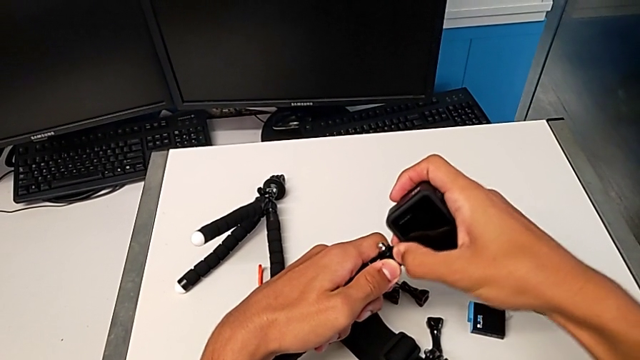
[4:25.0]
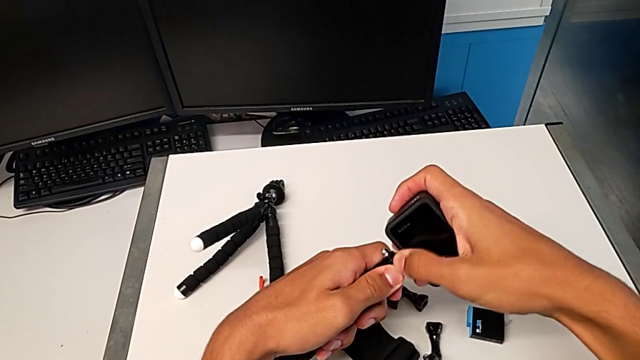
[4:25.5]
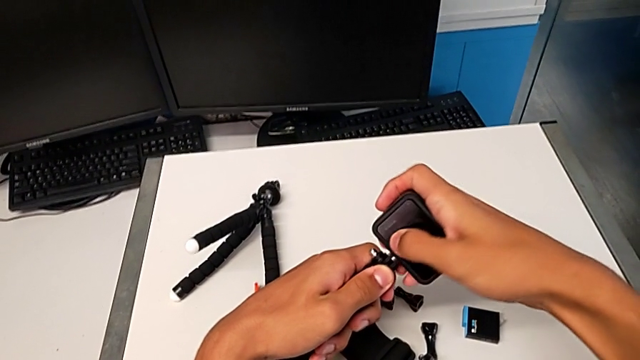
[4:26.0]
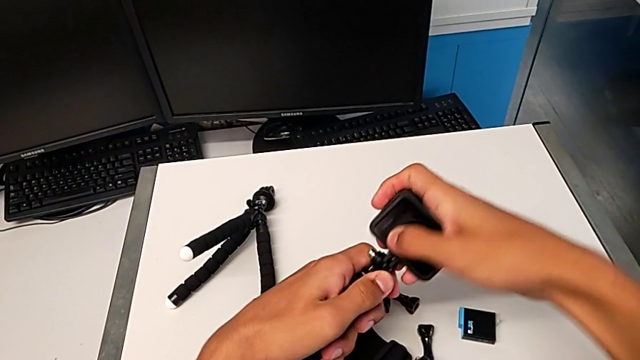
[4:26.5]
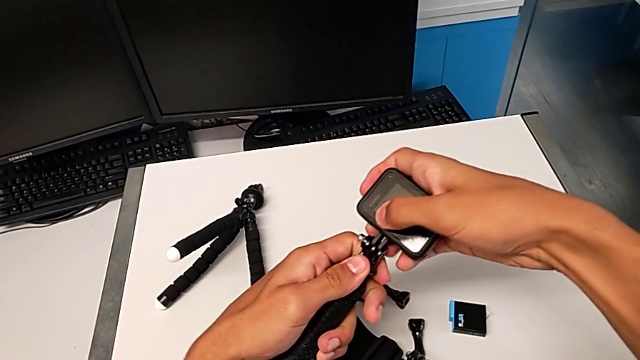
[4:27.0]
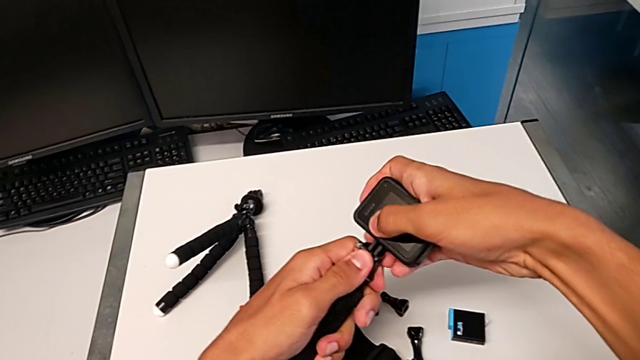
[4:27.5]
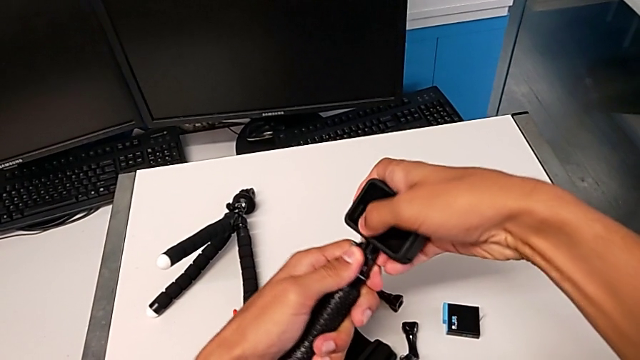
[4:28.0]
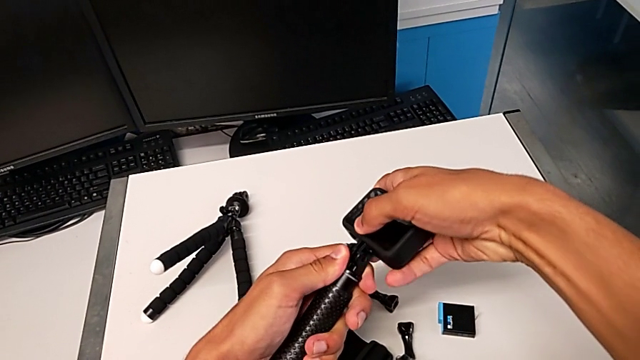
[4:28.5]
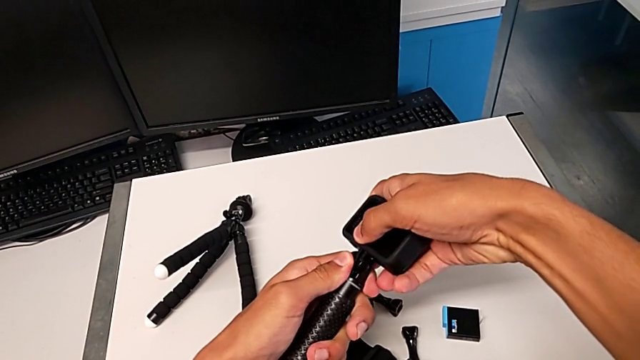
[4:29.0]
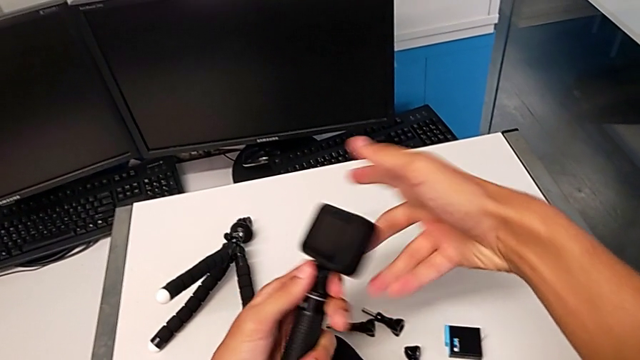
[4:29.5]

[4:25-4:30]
The camera wearer is changing their grip from the tripod to the handheld. They assemble the black GoPro.

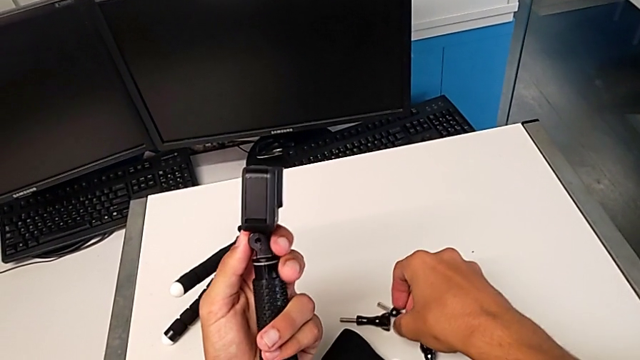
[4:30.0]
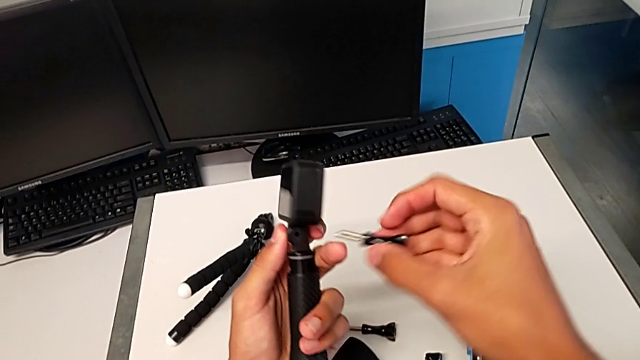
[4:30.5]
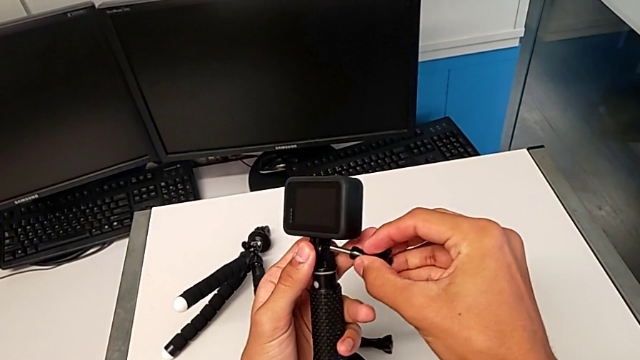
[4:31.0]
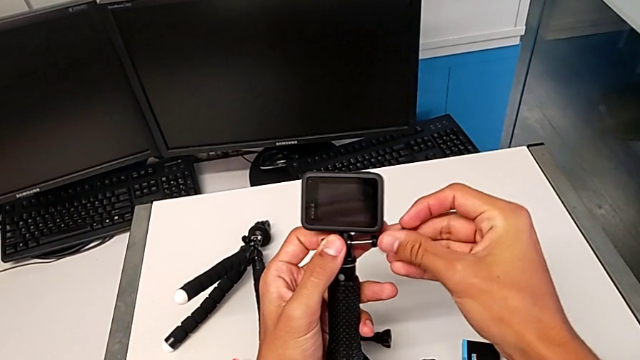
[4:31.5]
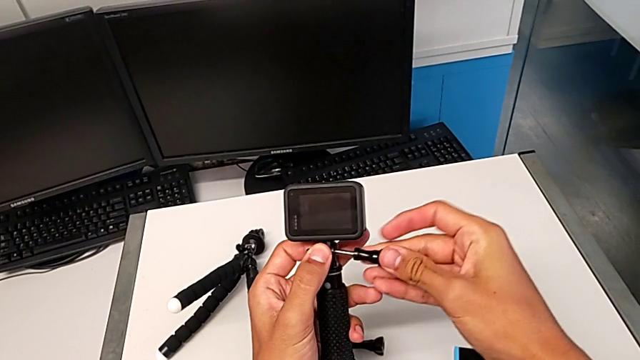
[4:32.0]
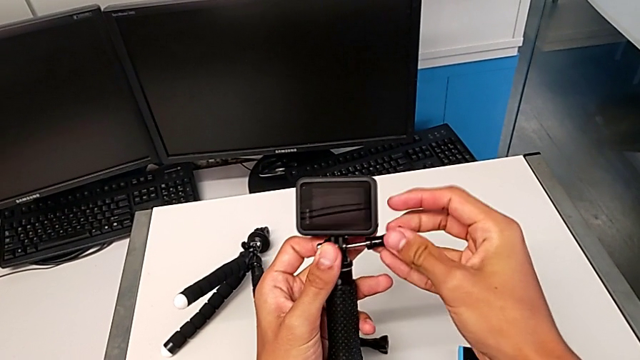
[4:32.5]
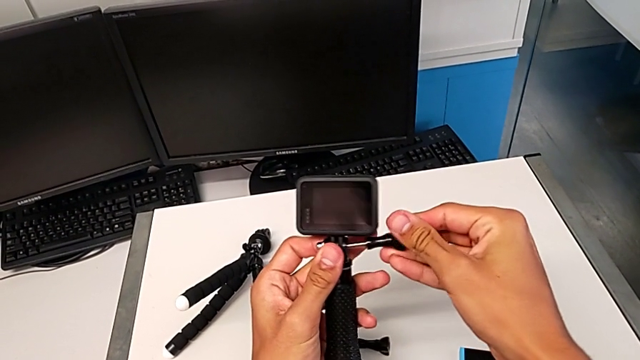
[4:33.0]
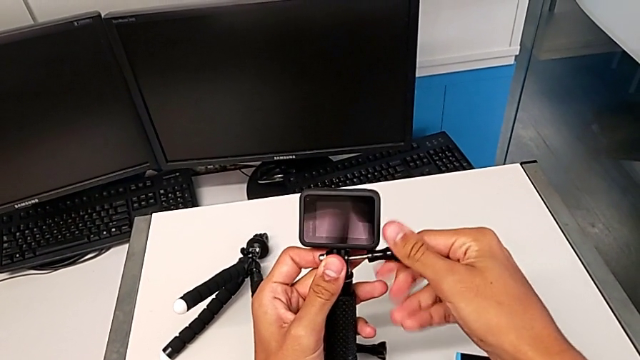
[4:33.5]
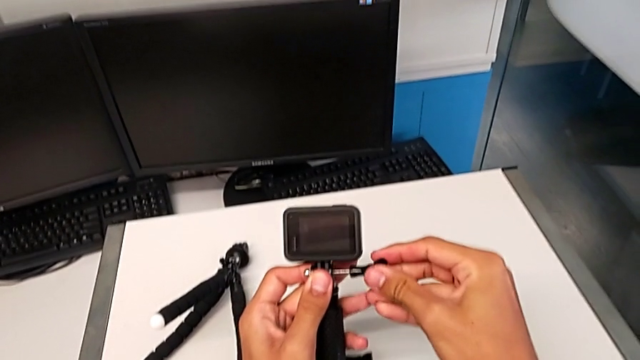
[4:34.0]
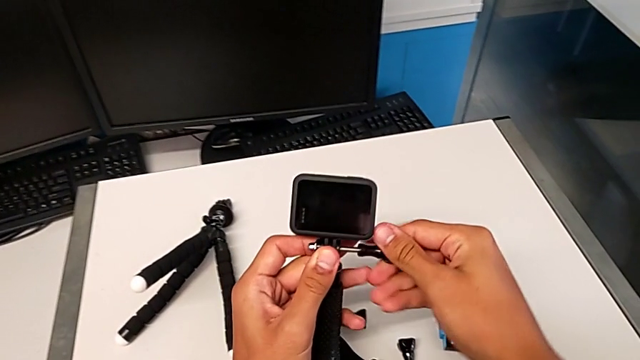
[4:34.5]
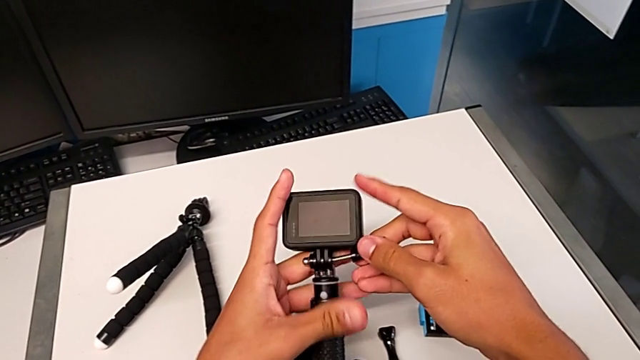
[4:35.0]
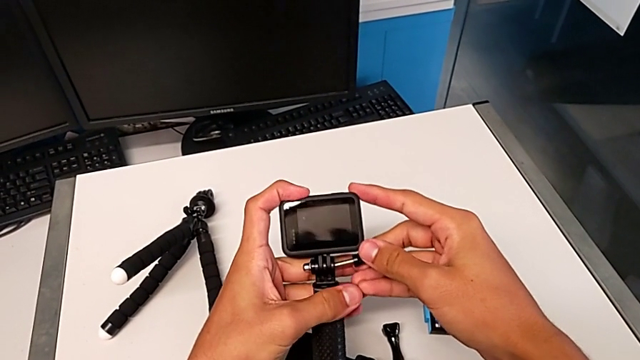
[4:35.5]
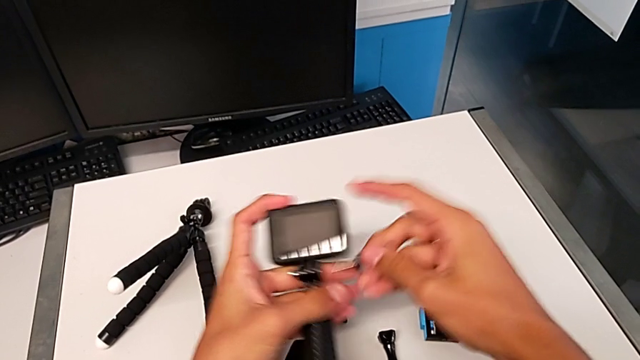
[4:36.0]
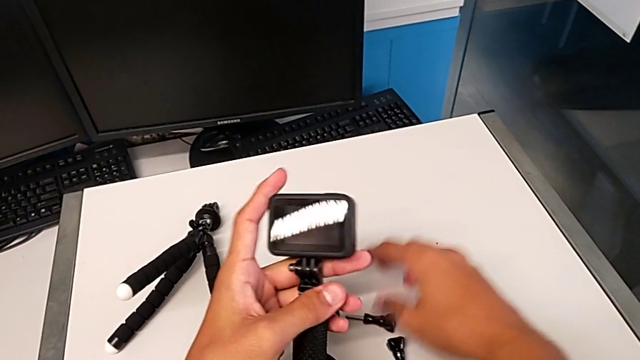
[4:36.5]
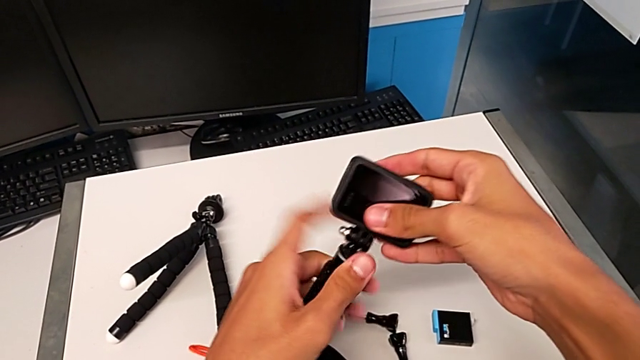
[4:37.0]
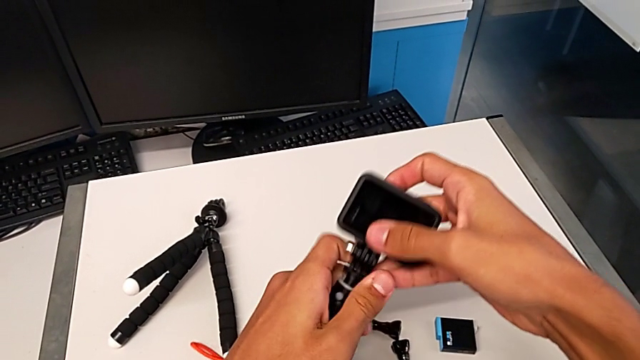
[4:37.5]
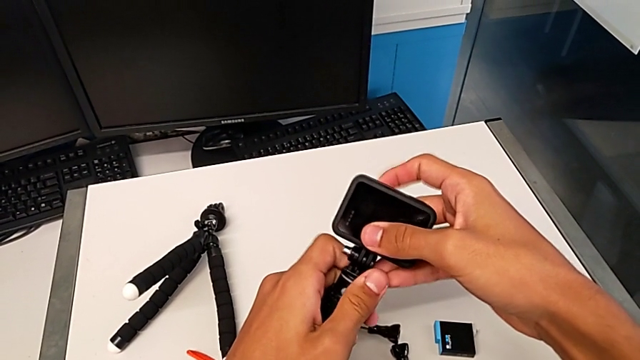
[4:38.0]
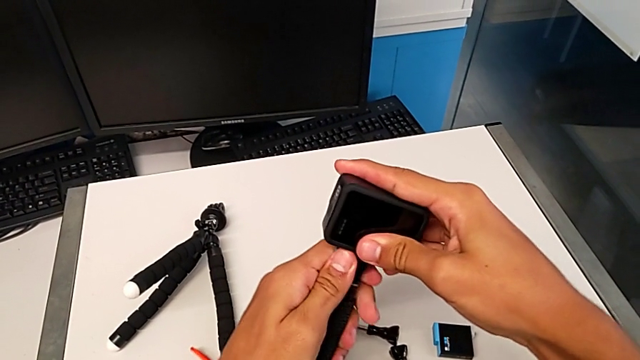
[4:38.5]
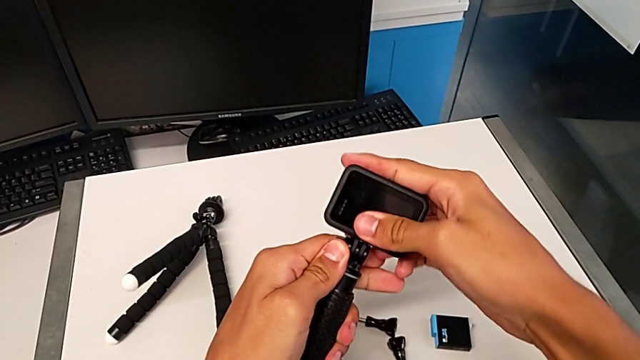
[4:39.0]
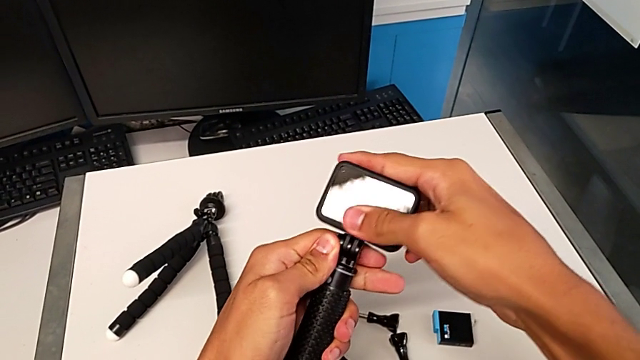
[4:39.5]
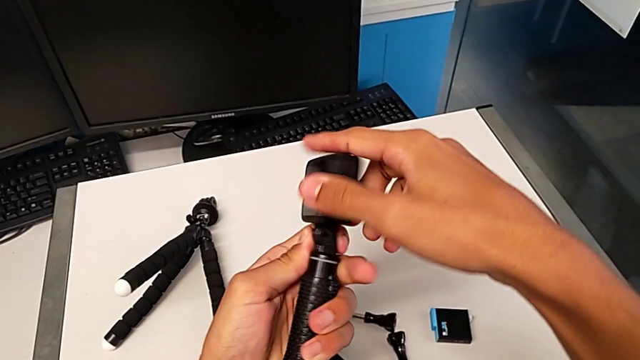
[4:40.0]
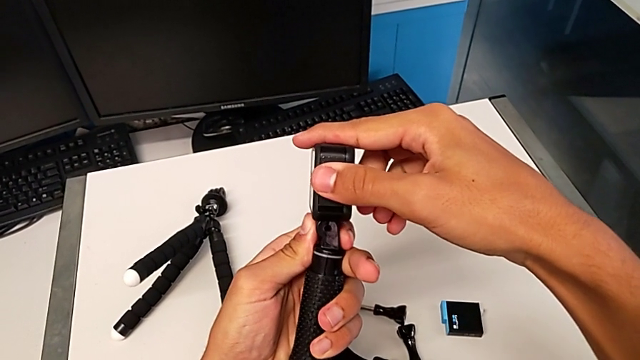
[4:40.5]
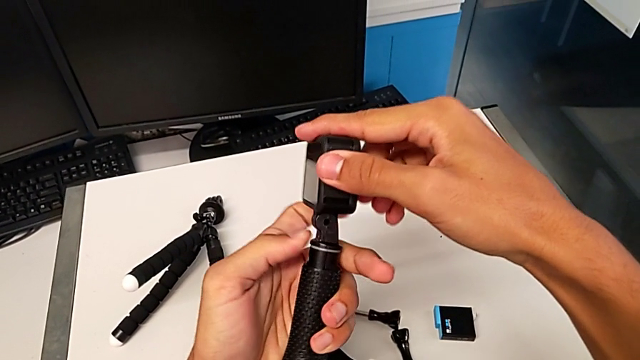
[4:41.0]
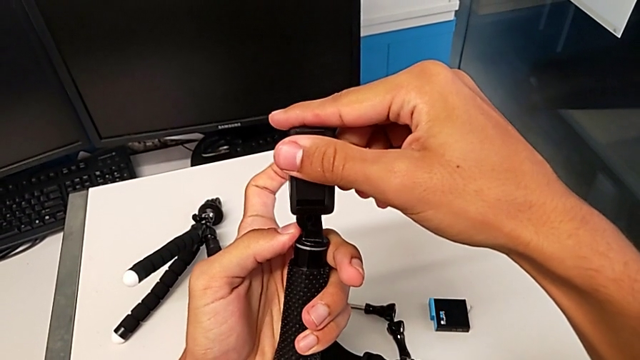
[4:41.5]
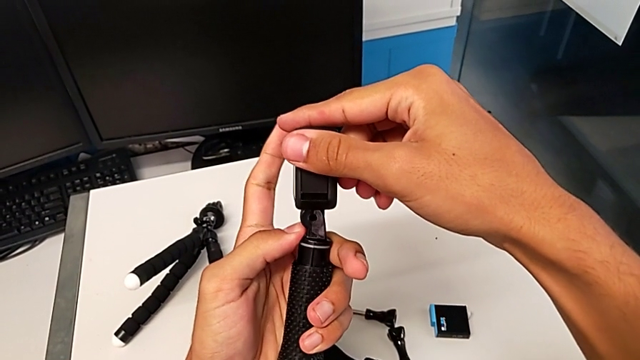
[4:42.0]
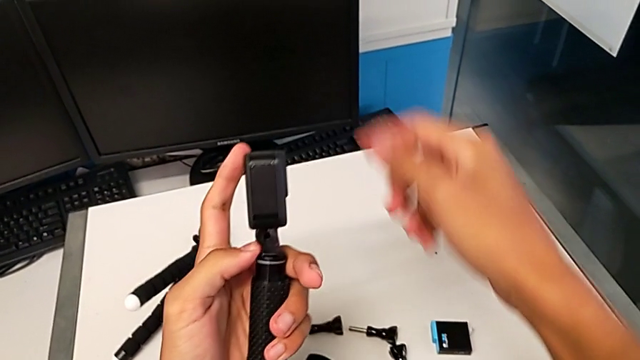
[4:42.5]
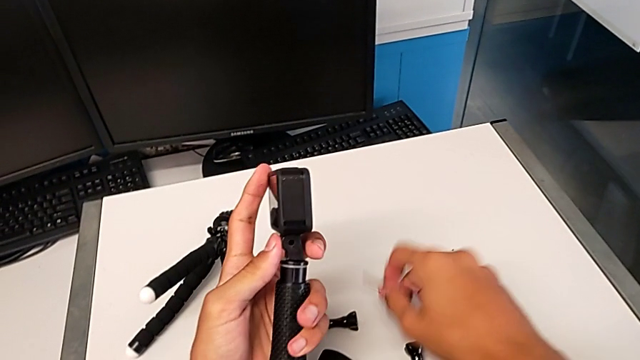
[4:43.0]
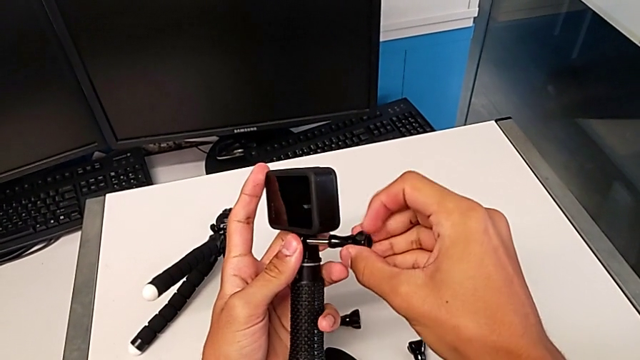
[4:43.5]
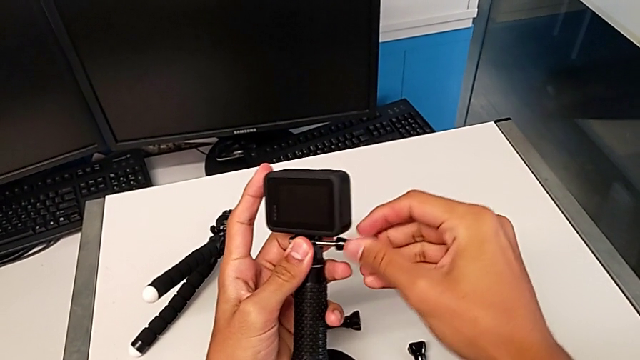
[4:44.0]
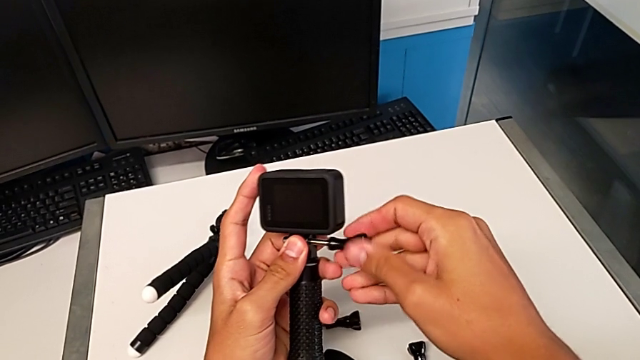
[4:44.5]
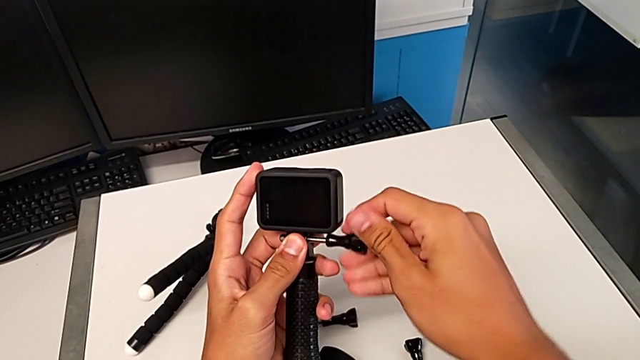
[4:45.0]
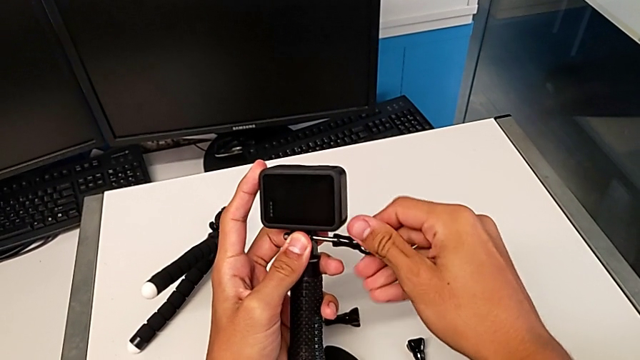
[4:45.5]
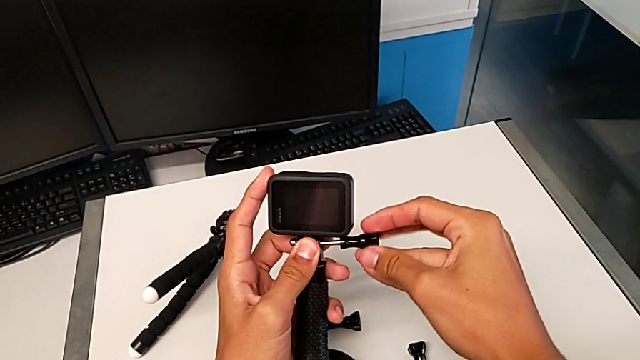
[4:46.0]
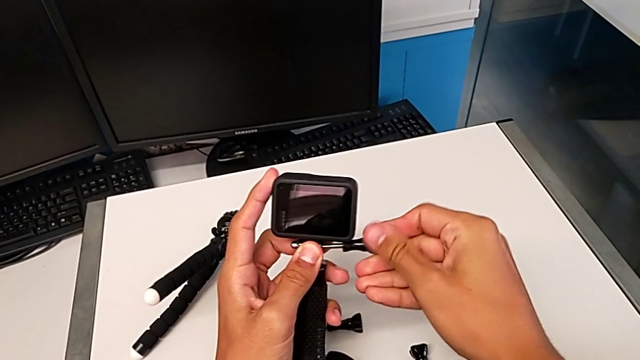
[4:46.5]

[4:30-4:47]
The camera wearer is assembling the GoPro onto the handheld grip. They screw the black GoPro, align it, grab the little screw and begin to pull the black screw.
